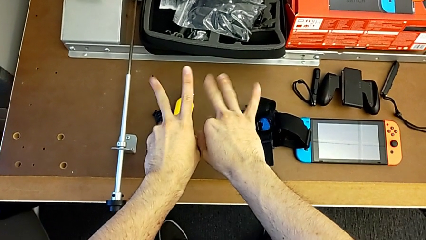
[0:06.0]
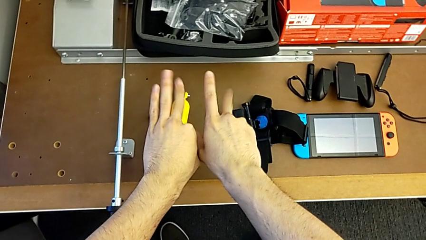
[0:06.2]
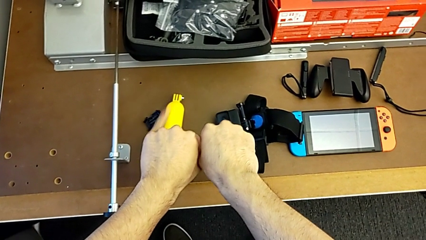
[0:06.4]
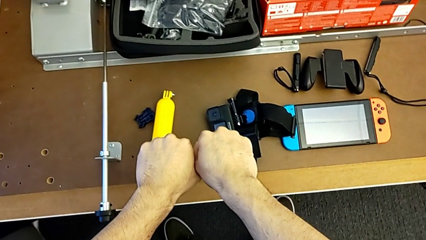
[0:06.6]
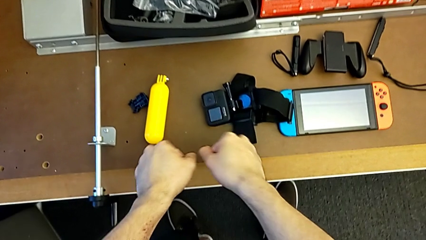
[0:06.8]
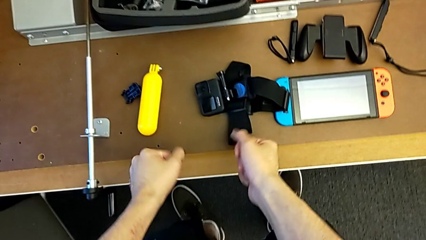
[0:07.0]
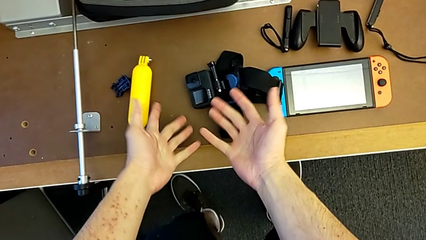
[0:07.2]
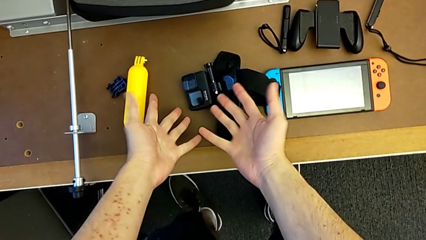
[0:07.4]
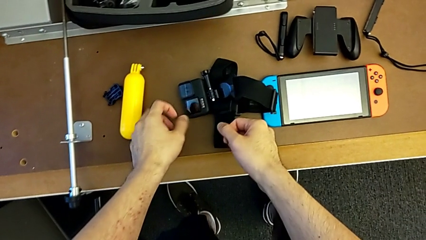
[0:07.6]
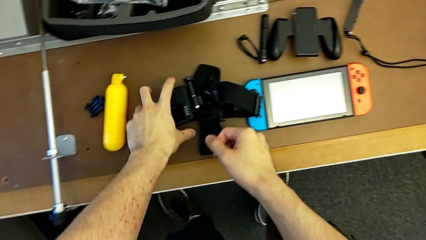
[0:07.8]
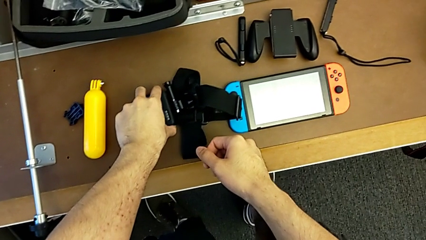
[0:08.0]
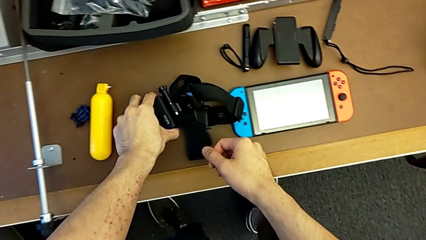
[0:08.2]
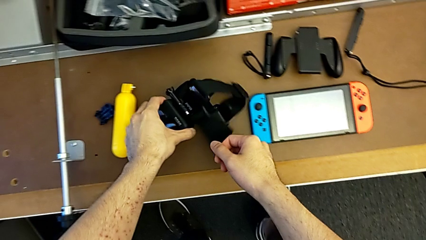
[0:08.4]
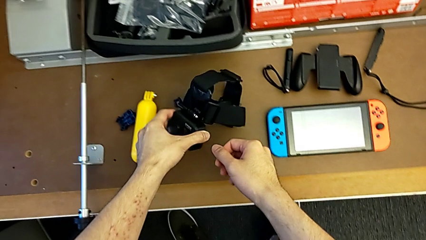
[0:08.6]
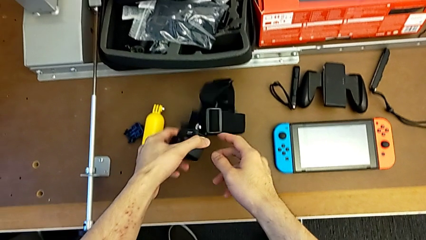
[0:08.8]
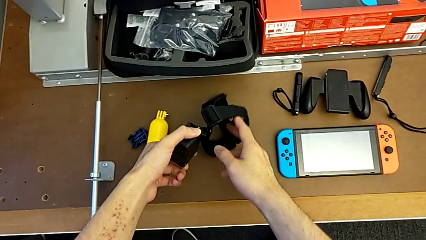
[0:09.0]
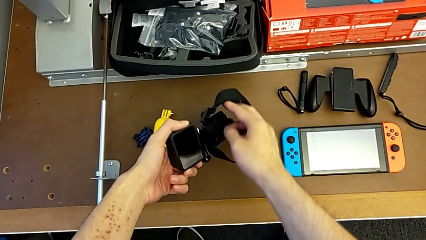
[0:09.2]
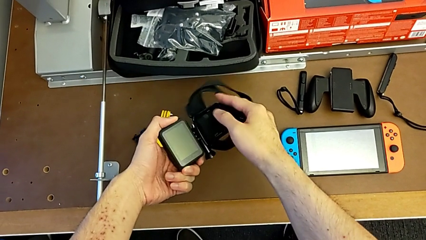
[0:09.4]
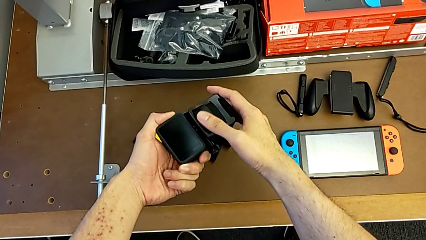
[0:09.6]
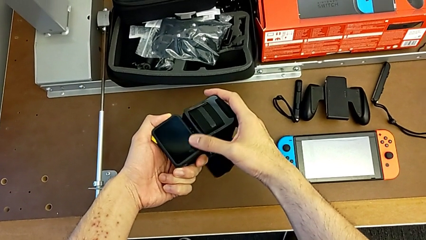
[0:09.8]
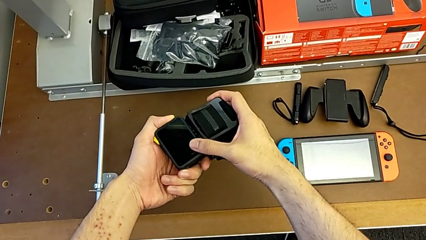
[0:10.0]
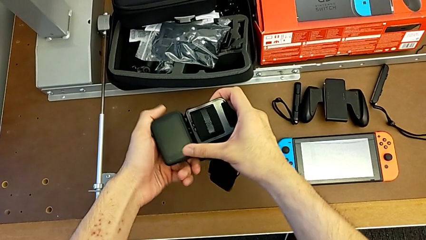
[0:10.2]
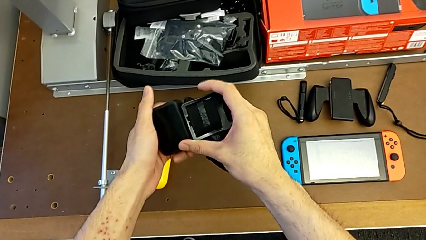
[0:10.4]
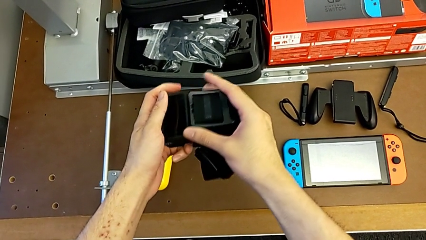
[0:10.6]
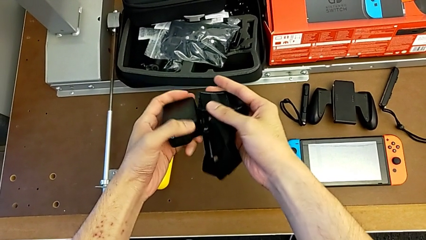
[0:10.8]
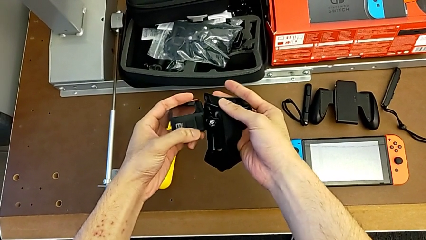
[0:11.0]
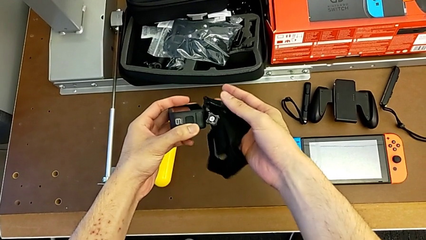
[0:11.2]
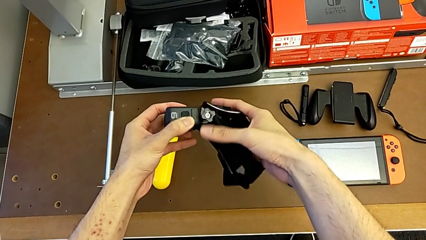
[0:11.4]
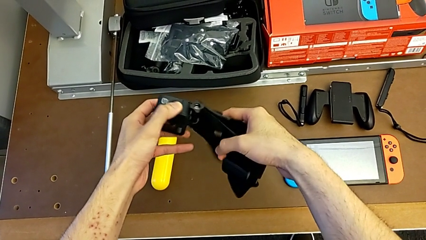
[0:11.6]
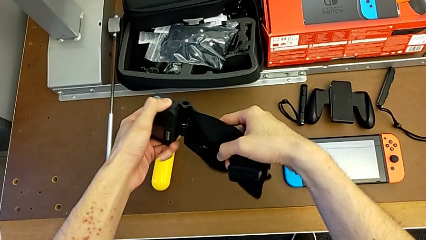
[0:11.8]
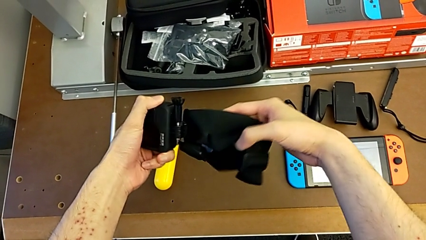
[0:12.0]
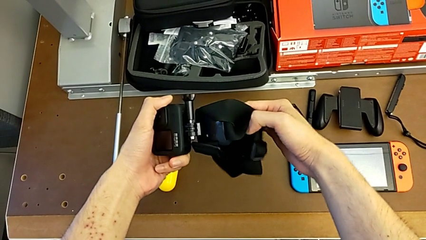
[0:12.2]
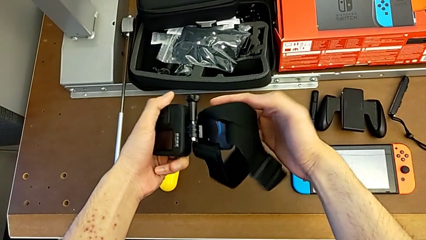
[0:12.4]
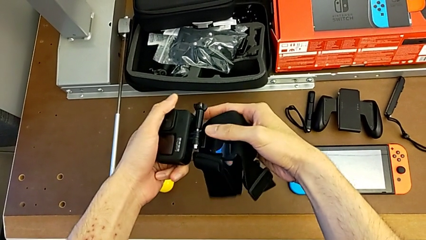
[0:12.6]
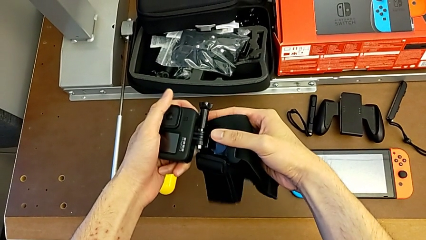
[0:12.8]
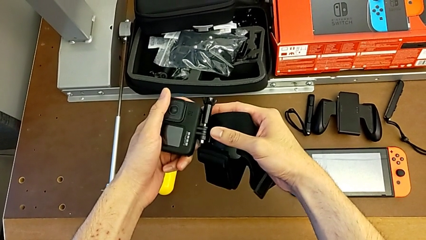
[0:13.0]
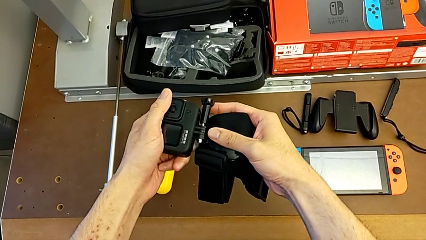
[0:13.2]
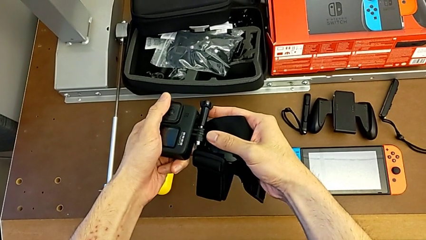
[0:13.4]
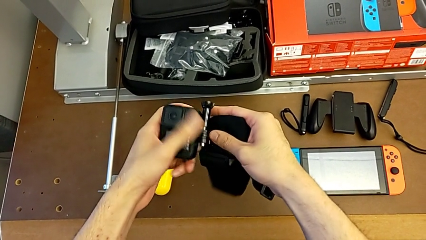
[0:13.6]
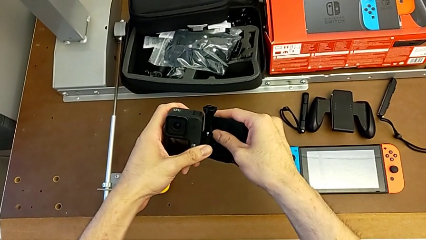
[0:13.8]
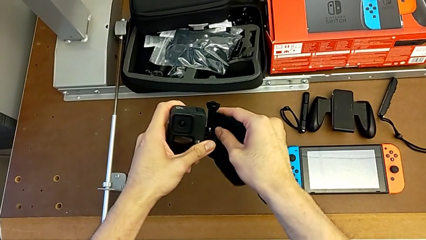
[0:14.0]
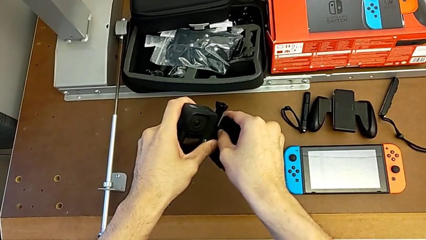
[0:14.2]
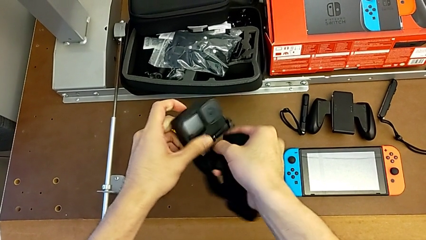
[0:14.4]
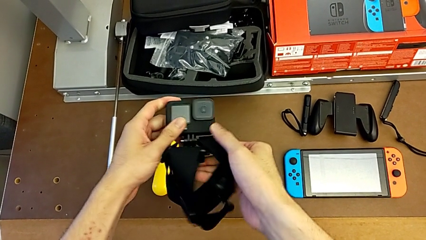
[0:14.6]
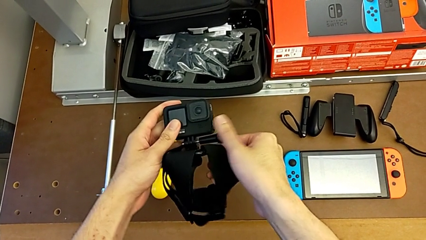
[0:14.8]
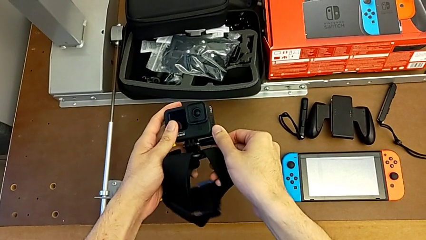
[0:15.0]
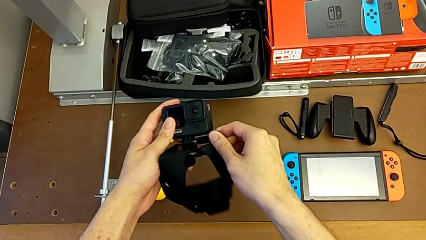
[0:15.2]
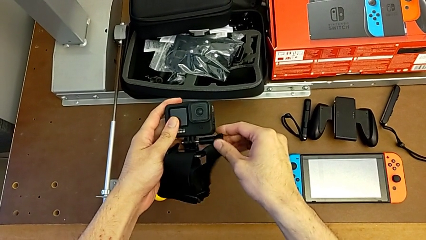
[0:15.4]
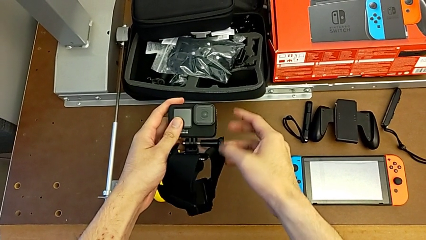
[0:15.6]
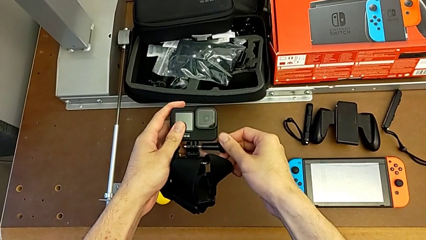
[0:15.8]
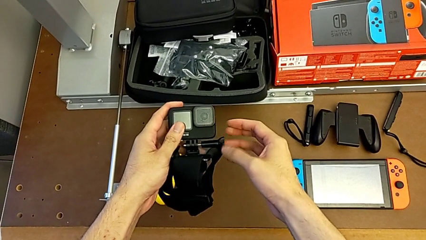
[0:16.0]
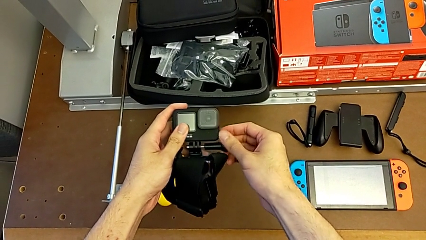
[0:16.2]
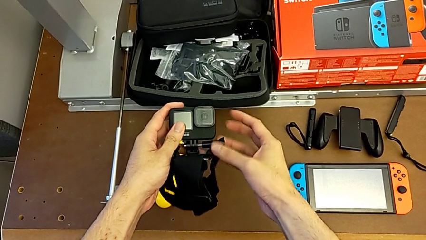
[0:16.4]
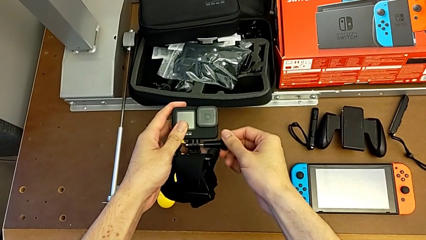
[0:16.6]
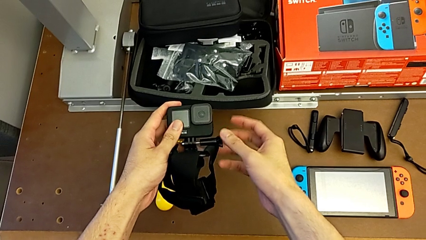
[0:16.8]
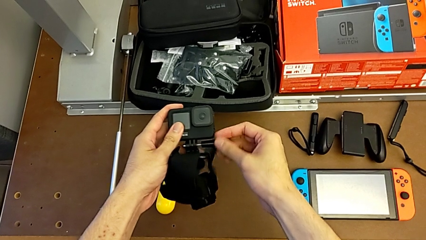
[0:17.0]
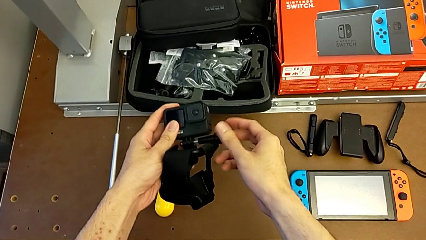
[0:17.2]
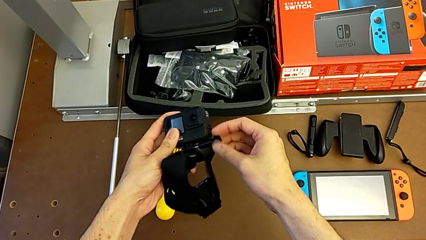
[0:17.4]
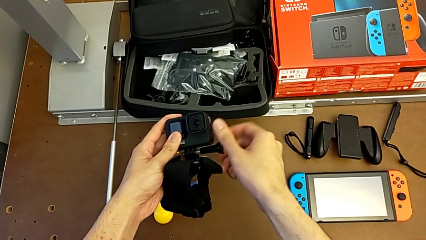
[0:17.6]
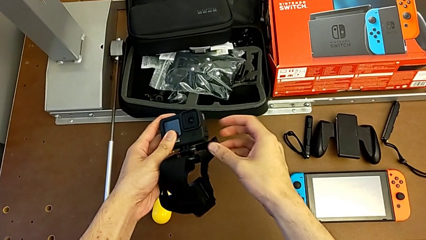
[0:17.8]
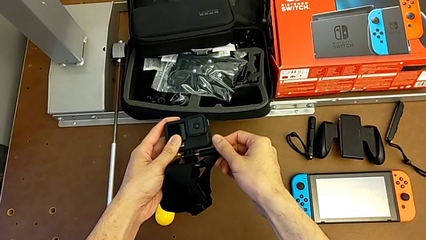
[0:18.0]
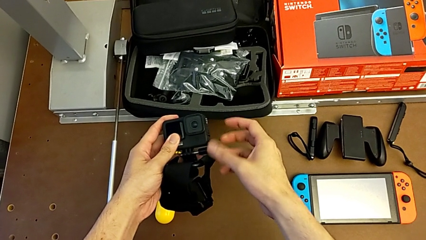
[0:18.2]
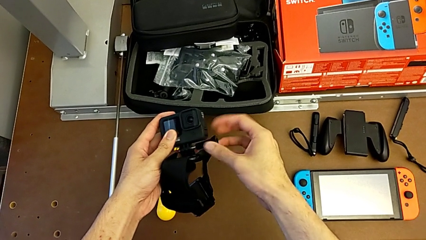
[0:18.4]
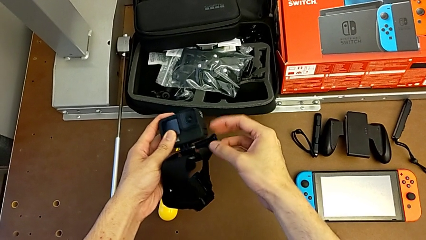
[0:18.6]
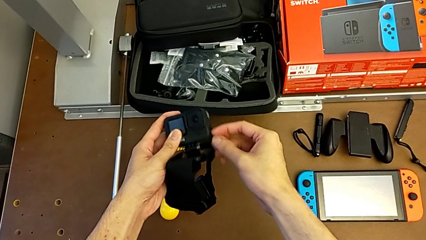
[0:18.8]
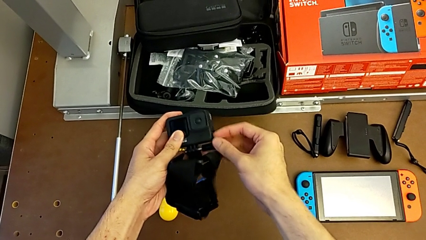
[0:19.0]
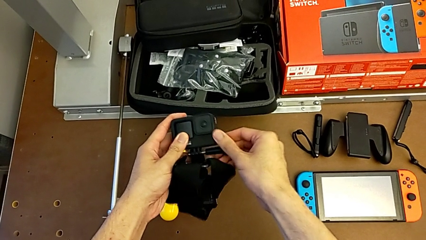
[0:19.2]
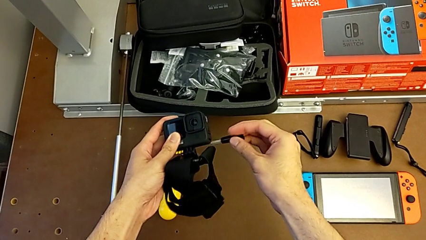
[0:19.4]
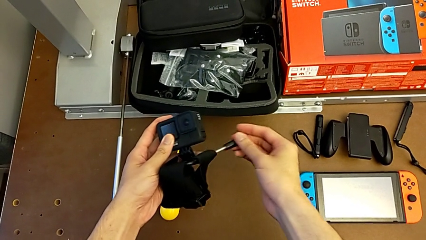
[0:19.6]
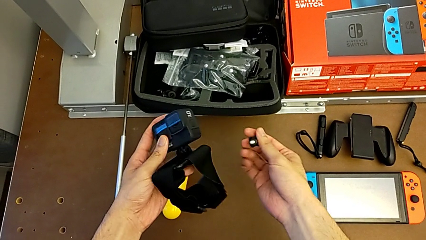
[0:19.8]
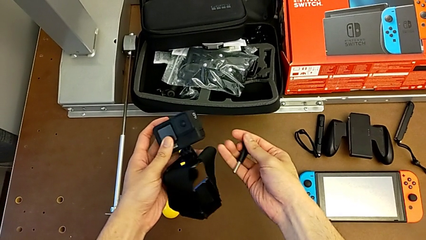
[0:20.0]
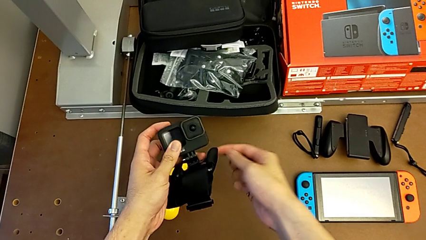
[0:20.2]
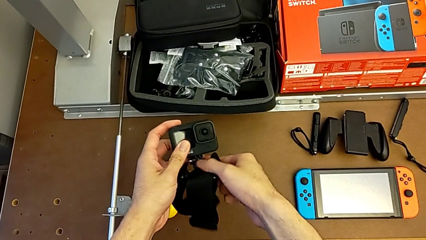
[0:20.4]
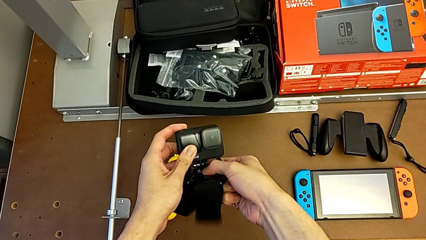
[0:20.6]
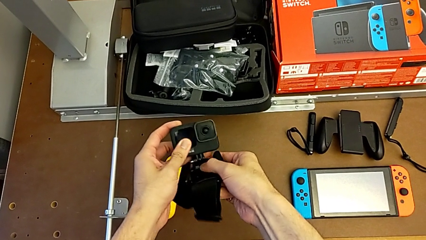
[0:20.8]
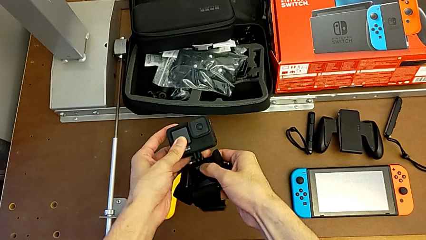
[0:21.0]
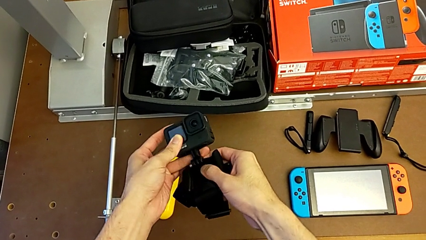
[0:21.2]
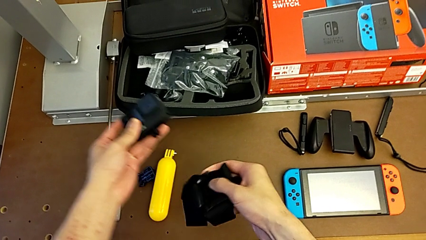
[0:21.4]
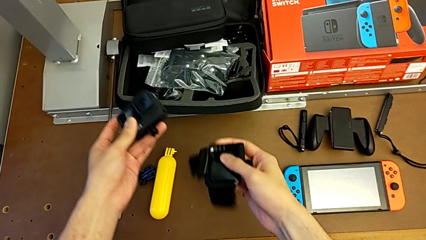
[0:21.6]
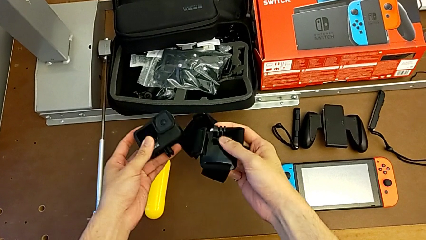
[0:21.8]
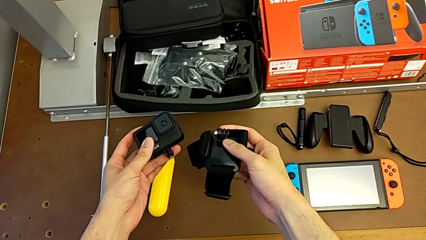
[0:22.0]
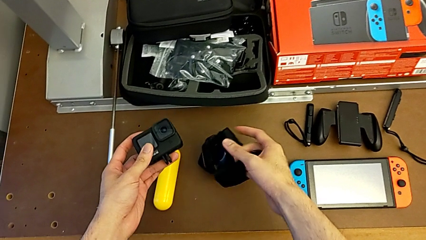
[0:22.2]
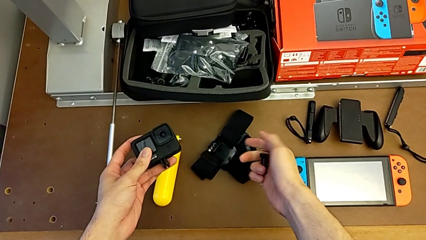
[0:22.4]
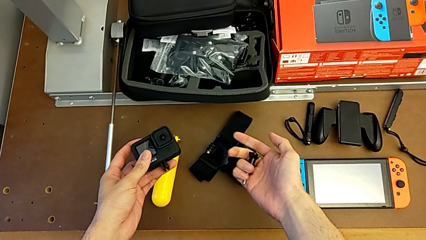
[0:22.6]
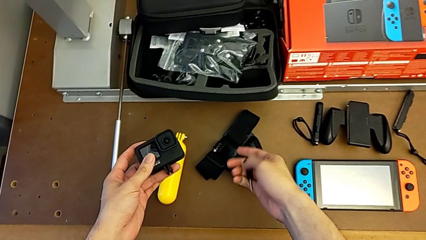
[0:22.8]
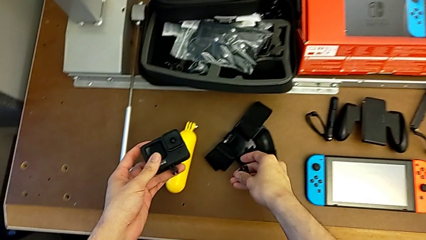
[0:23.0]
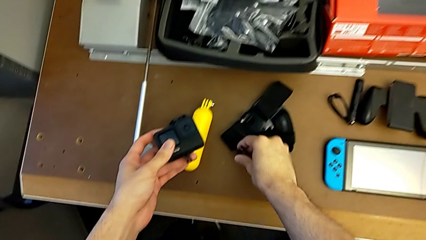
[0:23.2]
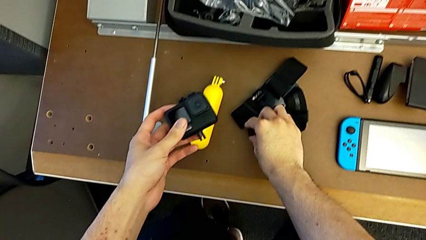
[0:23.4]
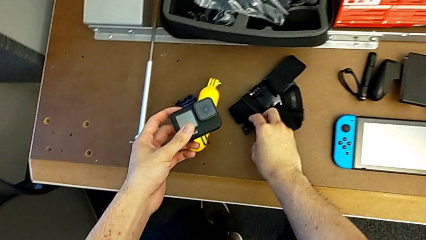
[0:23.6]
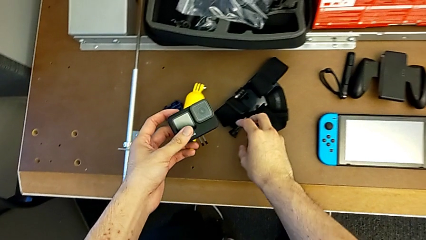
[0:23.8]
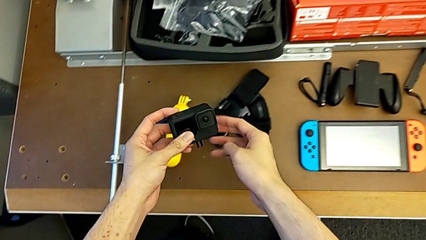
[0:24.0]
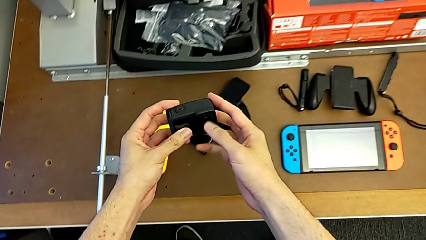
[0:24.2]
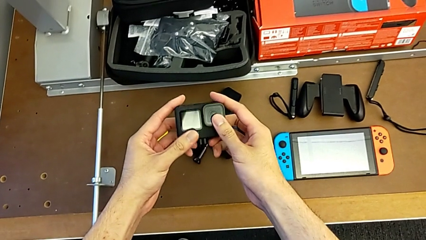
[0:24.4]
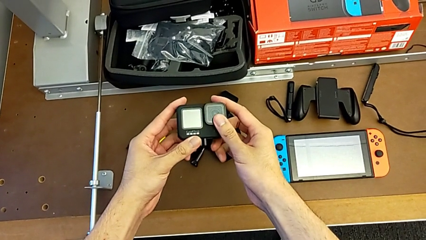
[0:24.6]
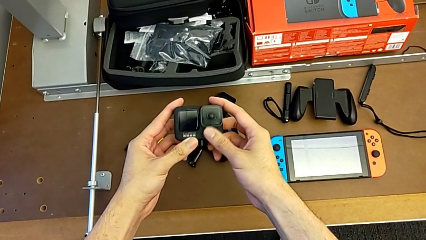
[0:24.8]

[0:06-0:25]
The camera wearer detaches the strap from the GoPro. They grab the GoPro, inspect it, unscrew the screw, withdraw the GoPro and inspect it.
